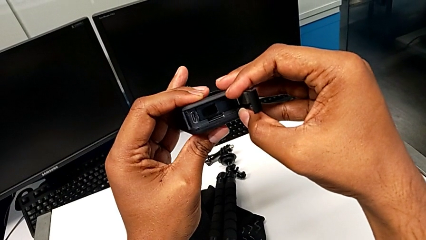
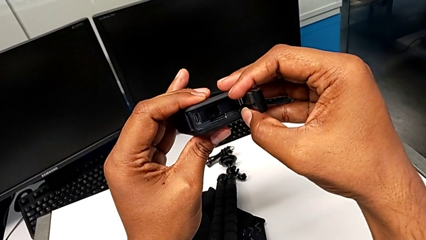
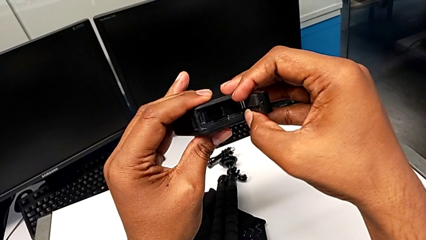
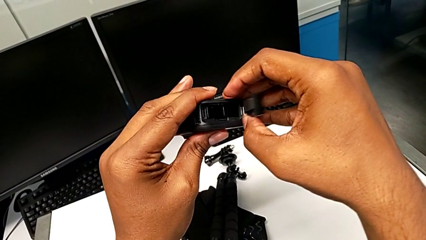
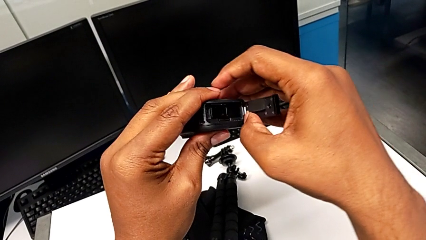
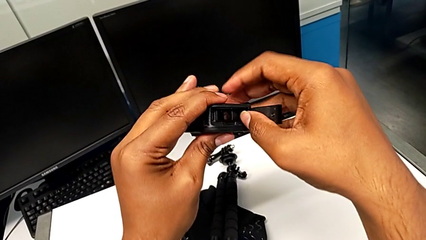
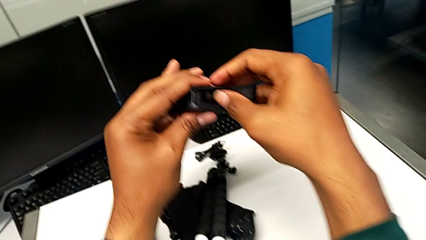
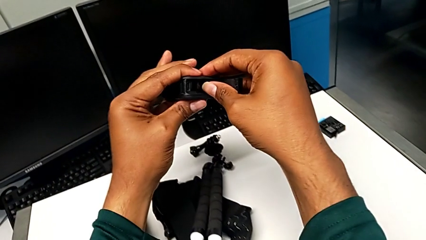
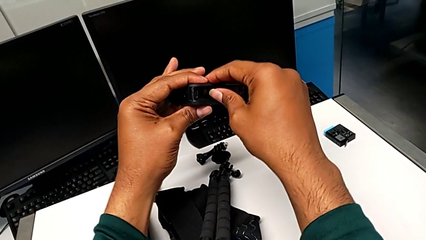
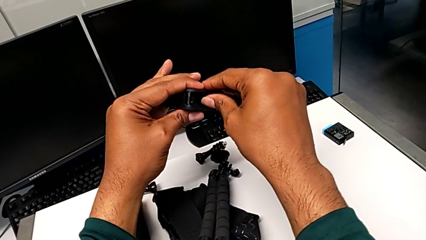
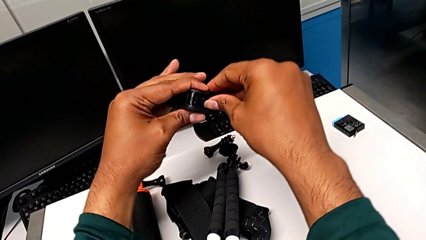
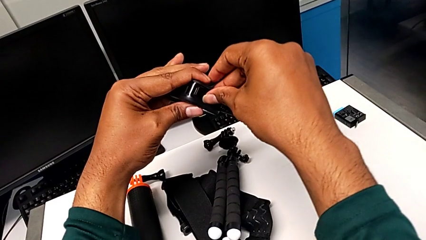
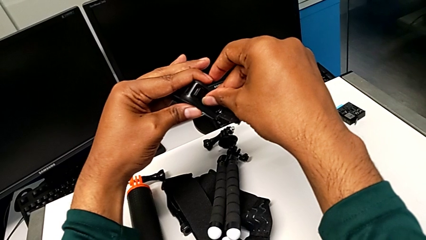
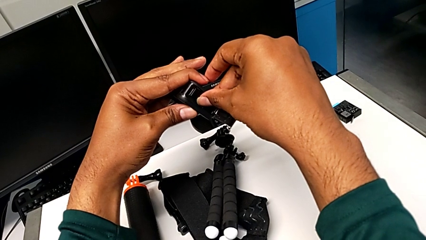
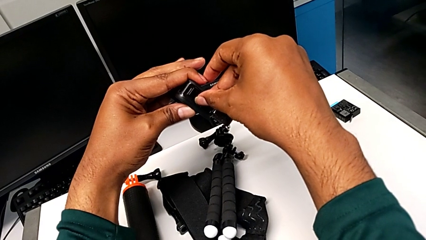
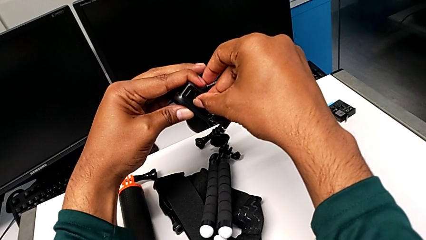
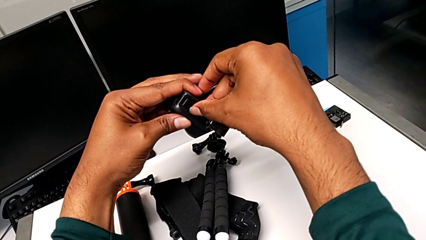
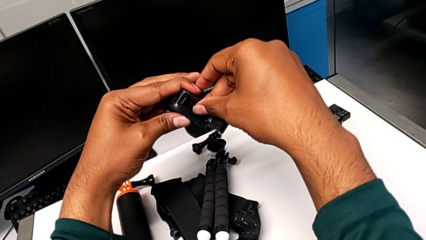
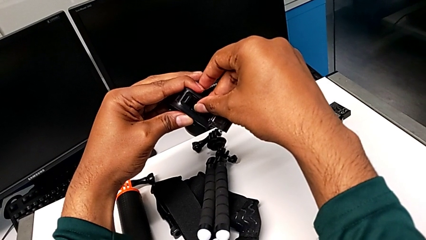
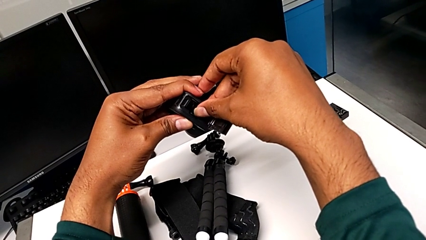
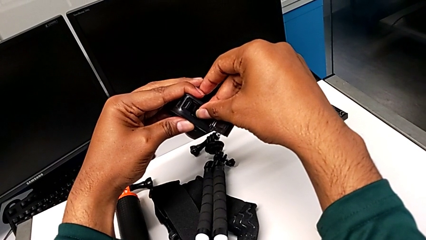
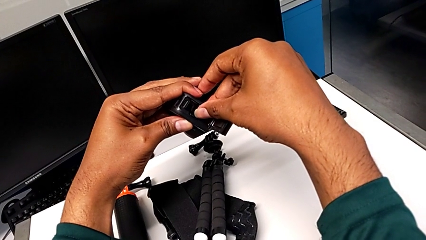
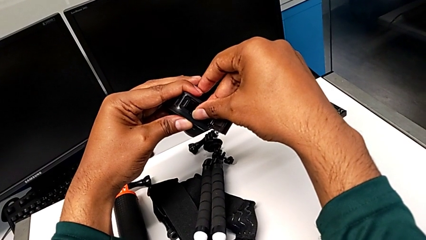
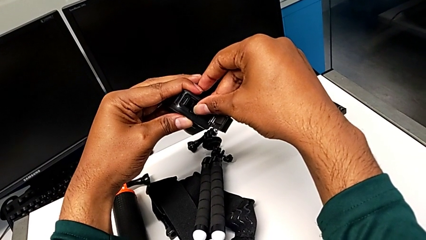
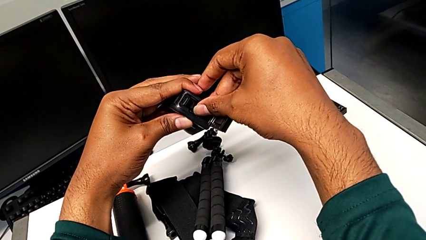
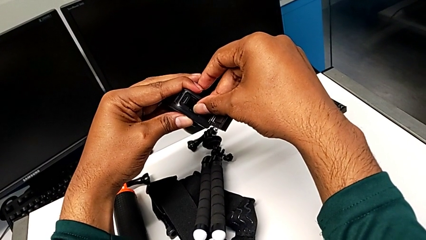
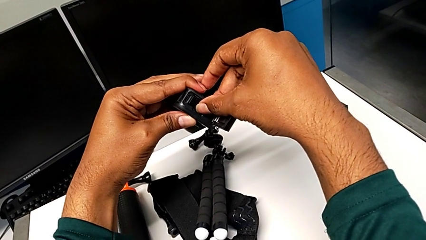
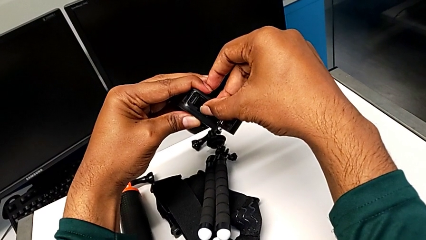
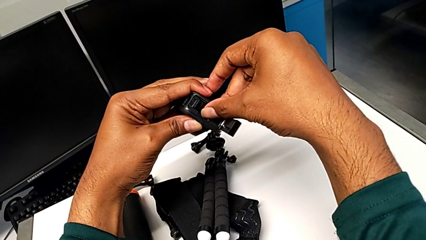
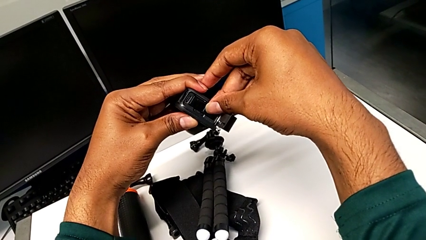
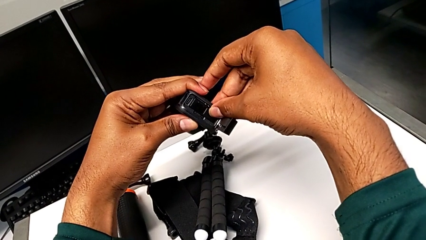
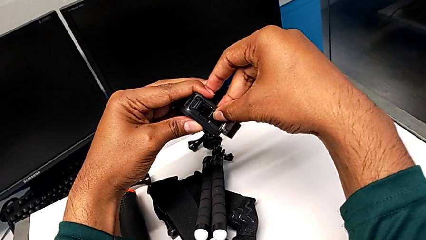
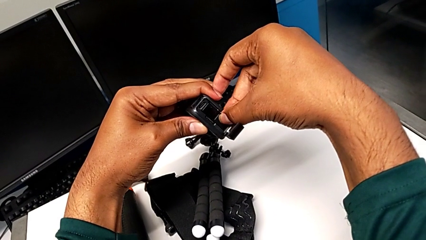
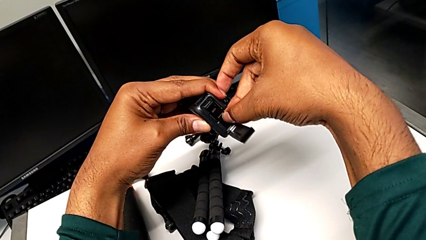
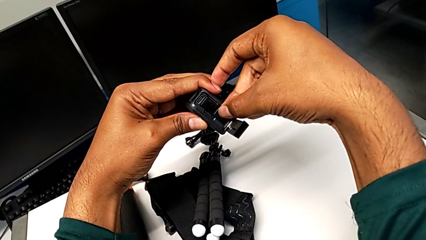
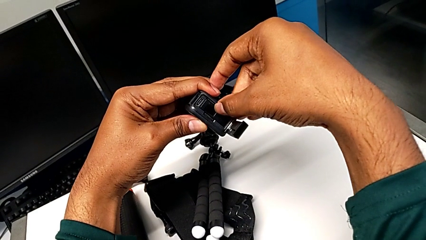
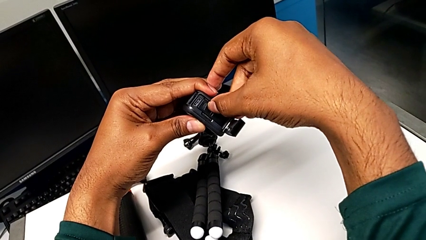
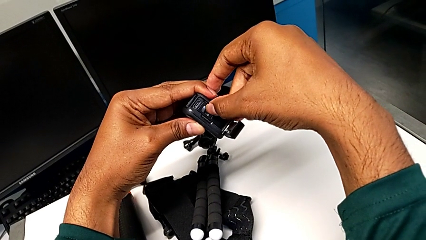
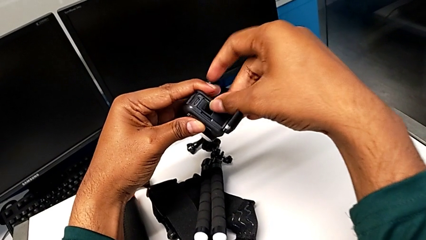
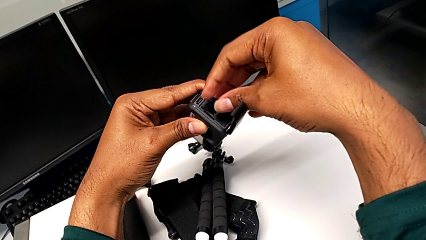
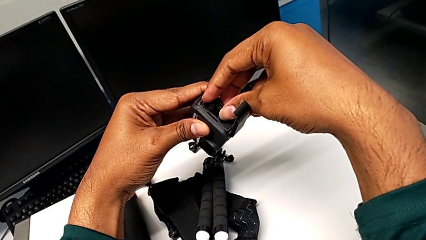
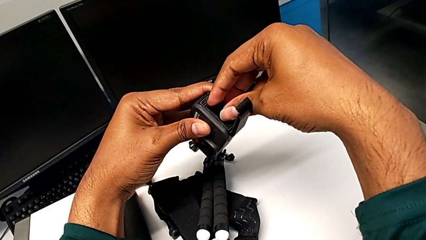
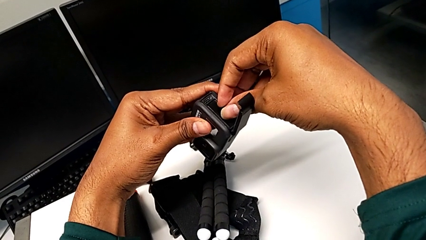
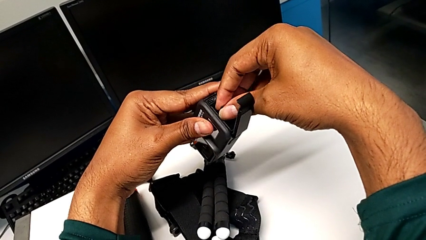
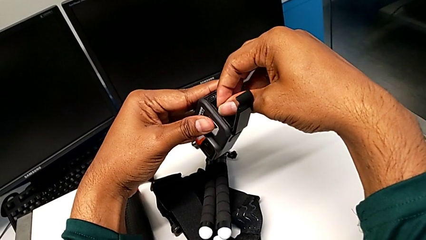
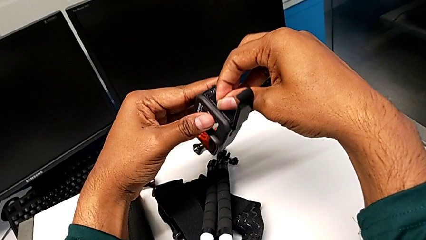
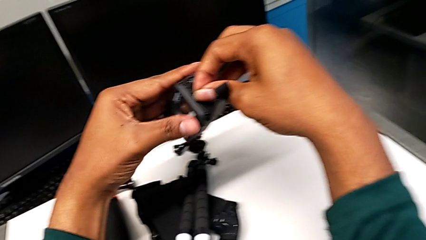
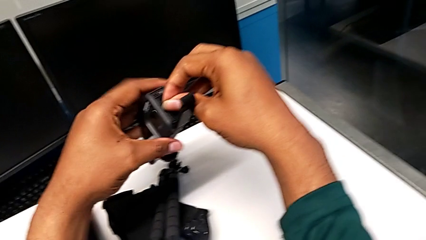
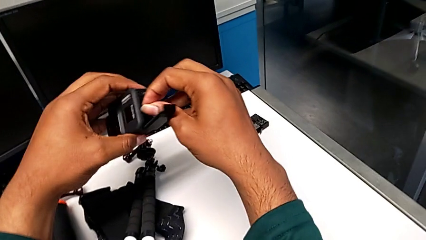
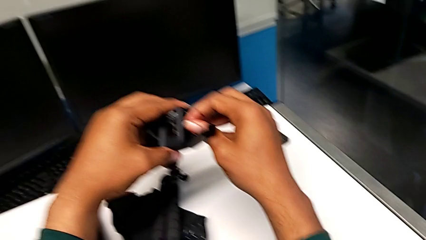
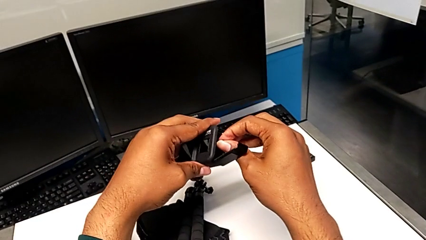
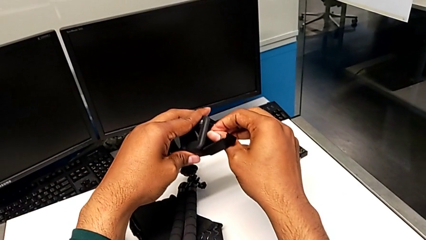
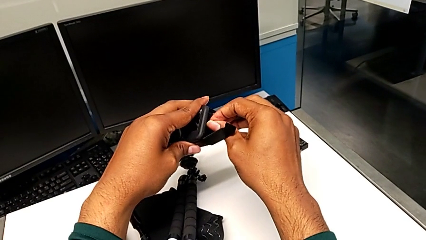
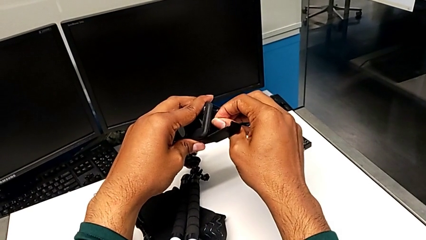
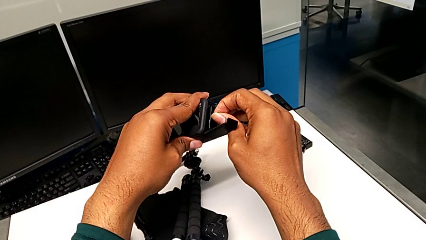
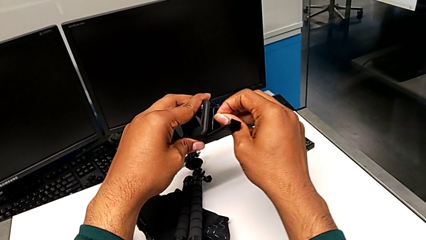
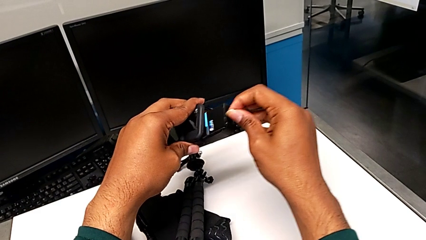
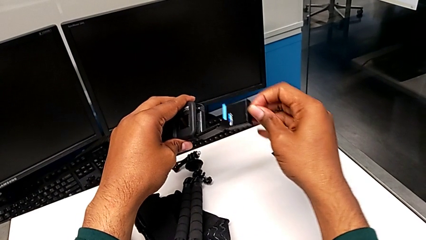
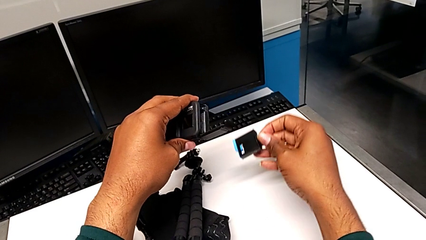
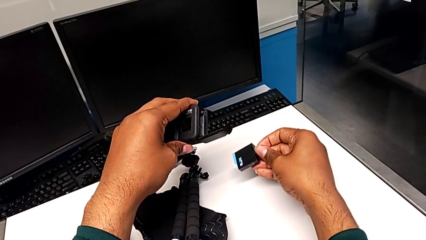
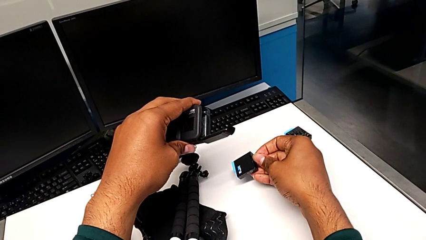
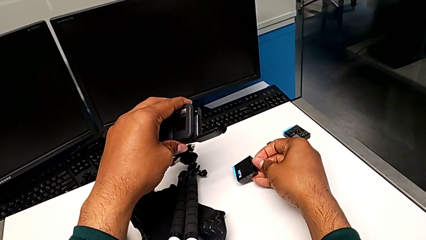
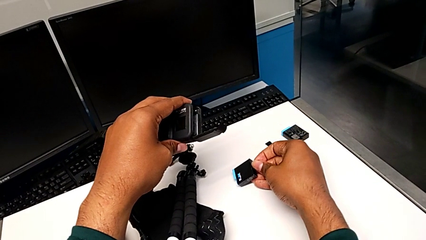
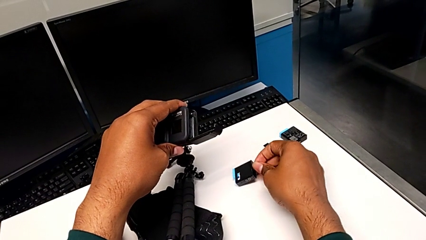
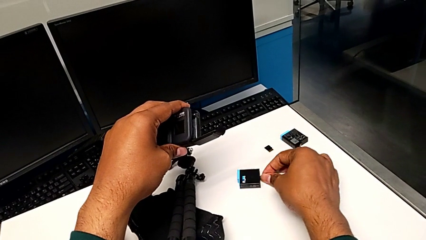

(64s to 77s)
The camera wearer is removing the old battery from the GoPro. They inspect the GoPro, wrongly grab the battery, which they can't pull out, pull the battery, grab it, withdraw the old battery and drop it.

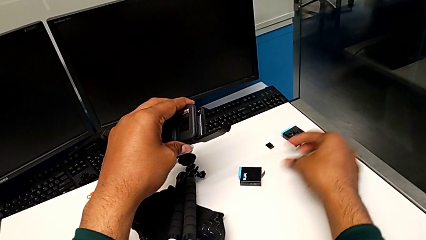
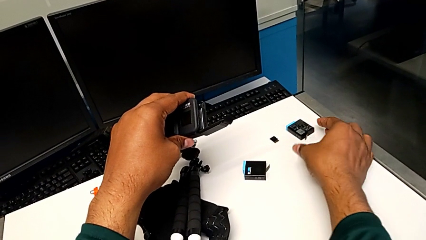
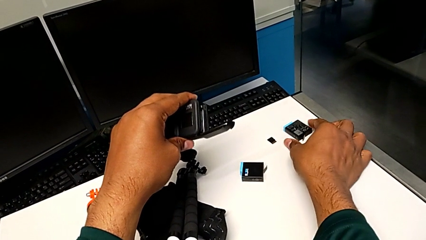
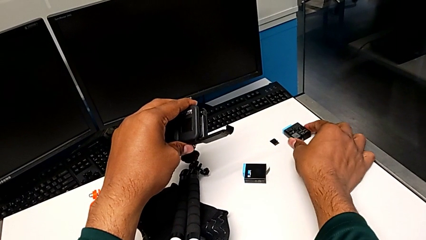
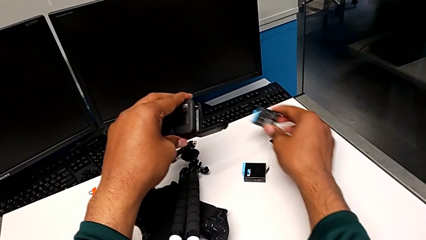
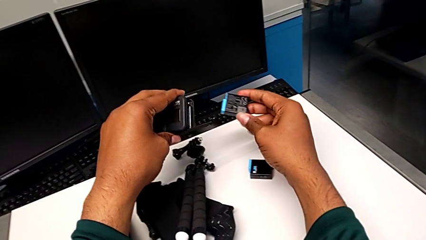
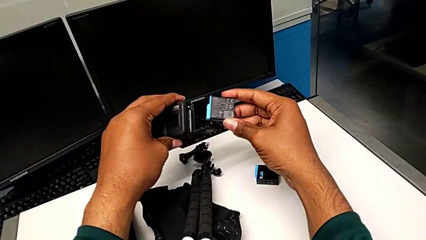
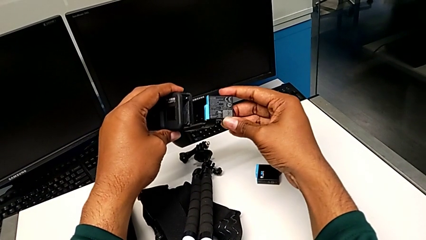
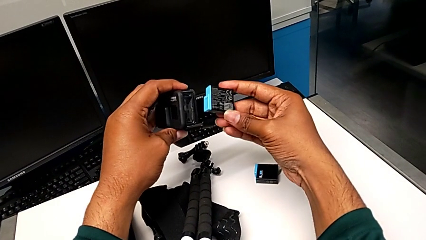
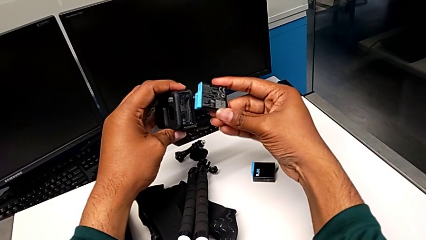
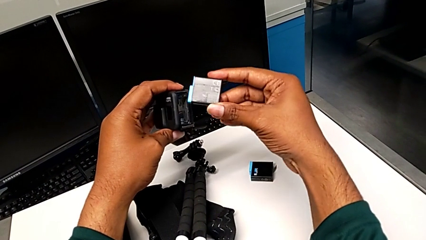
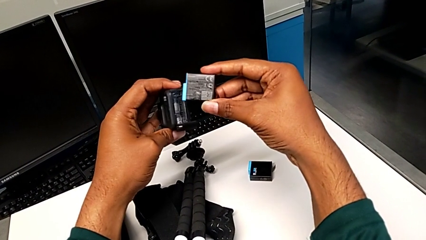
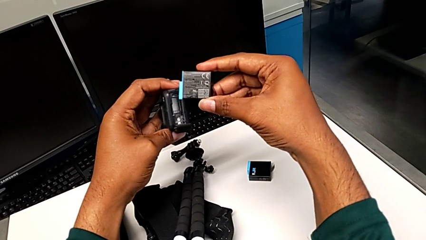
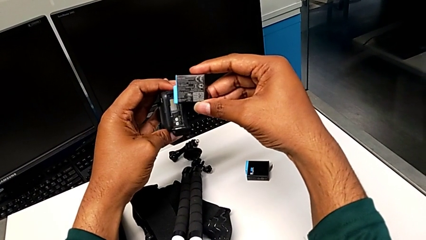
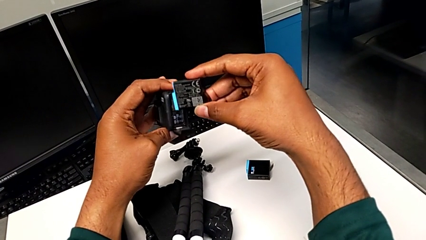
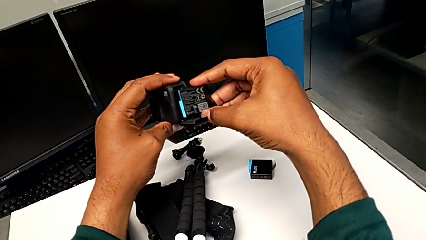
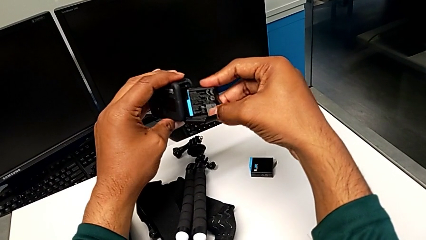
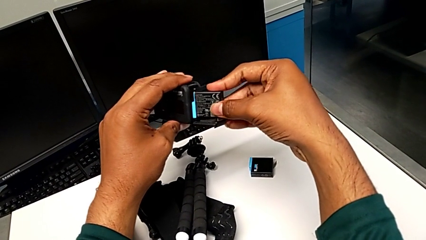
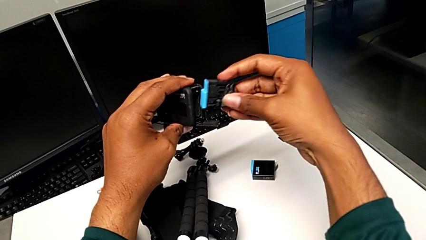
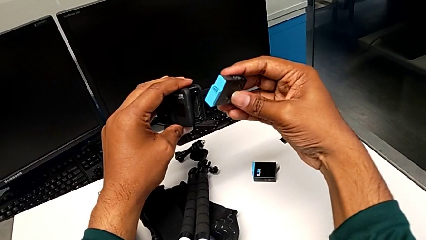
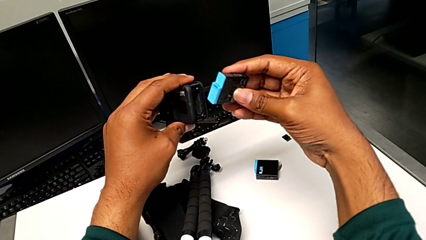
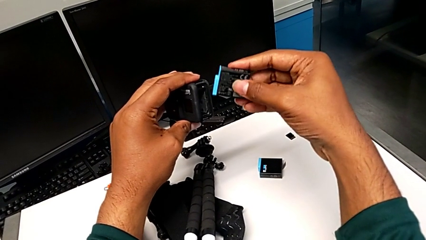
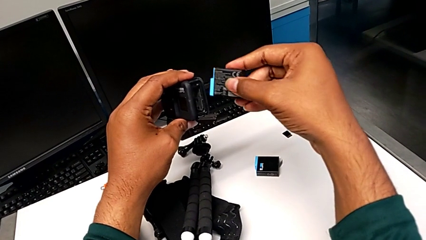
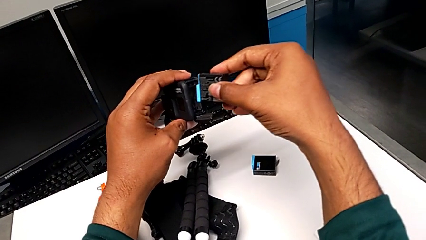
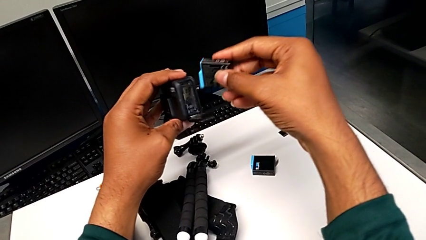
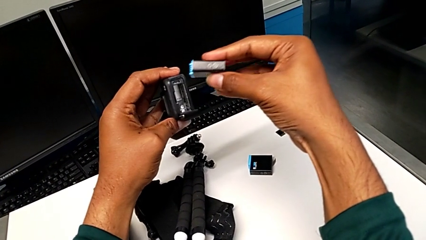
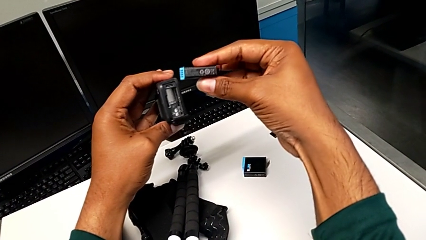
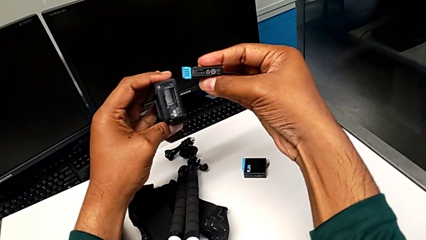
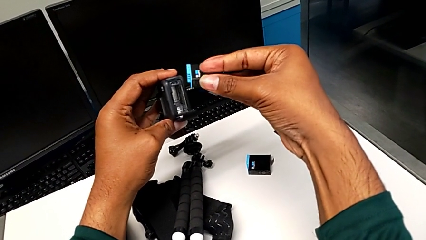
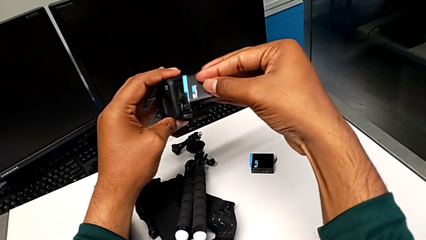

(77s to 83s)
The camera wearer is inserting a new battery into the GoPro. They grab the new battery, inspect it and rotate it.
